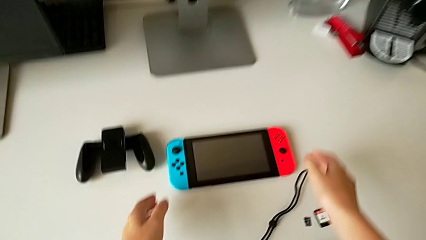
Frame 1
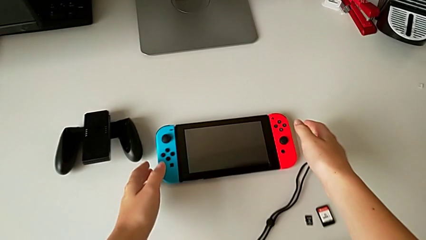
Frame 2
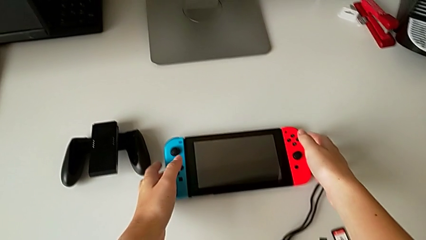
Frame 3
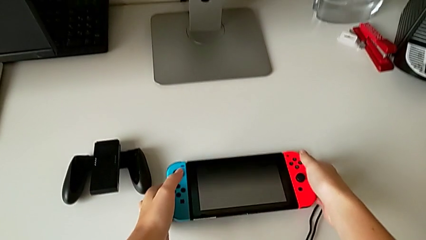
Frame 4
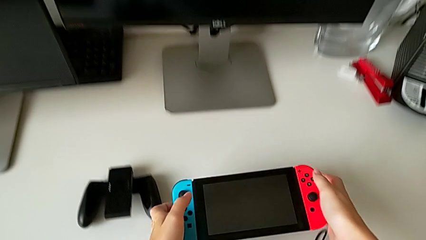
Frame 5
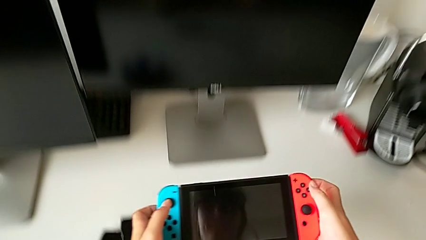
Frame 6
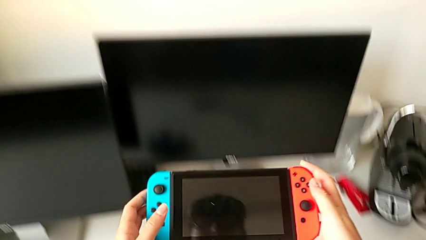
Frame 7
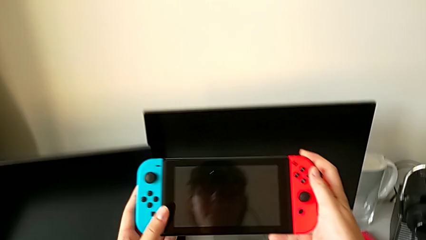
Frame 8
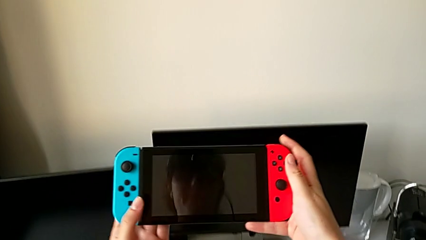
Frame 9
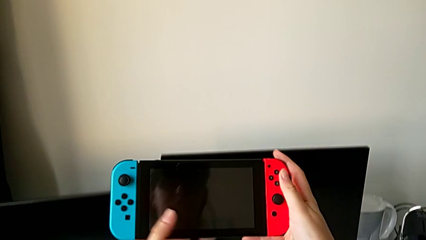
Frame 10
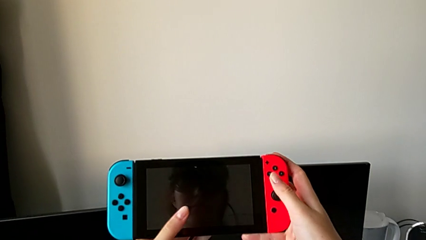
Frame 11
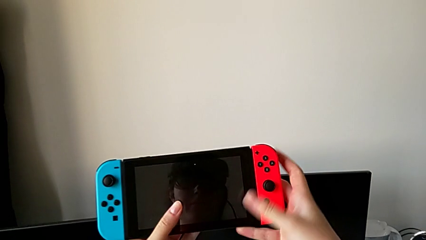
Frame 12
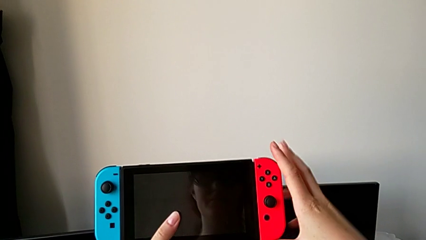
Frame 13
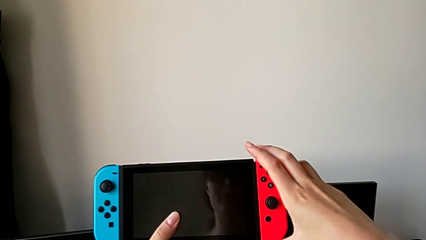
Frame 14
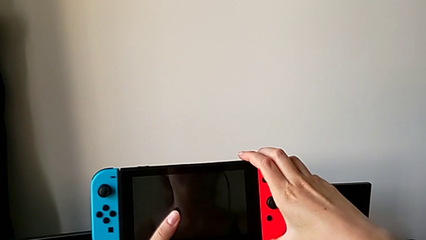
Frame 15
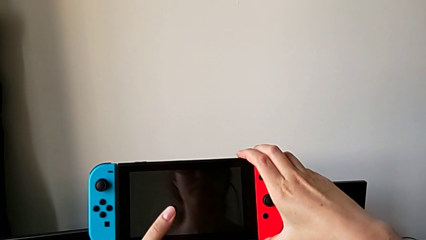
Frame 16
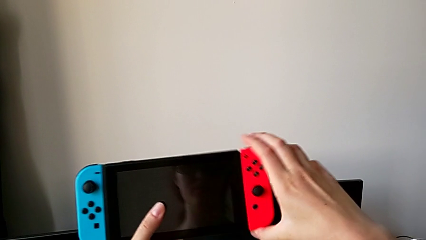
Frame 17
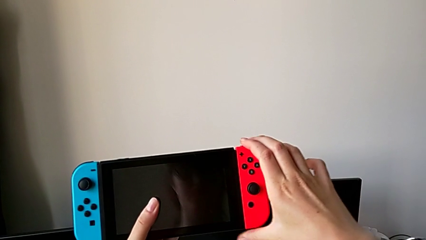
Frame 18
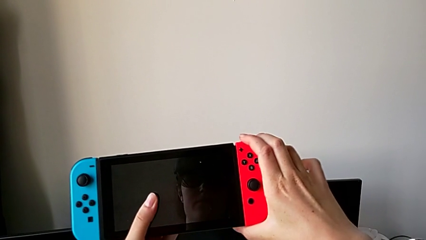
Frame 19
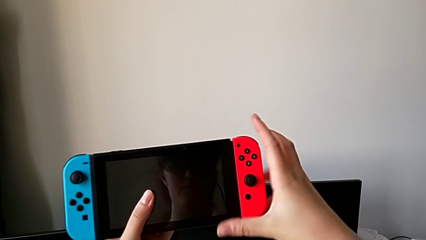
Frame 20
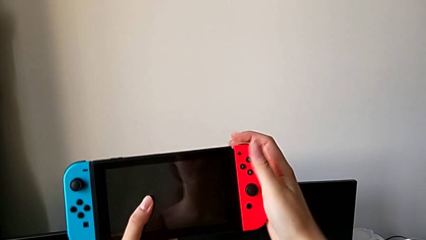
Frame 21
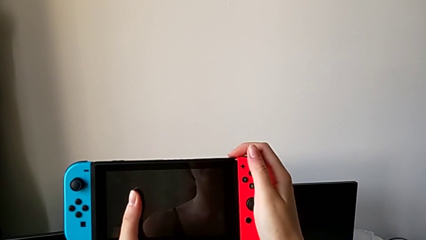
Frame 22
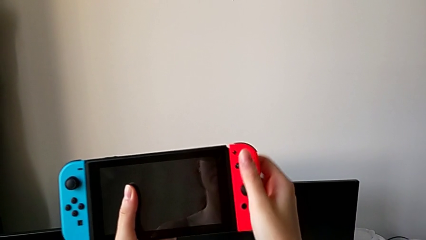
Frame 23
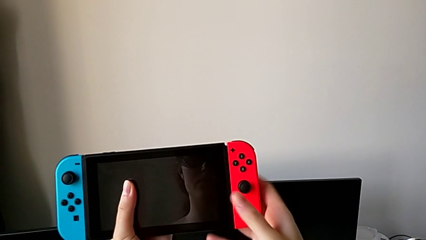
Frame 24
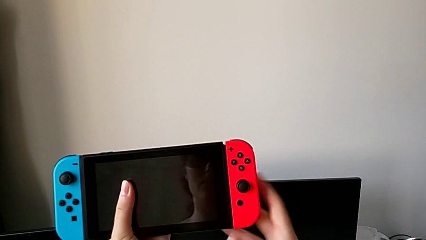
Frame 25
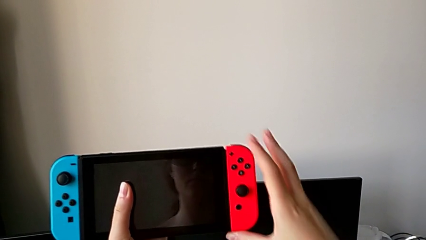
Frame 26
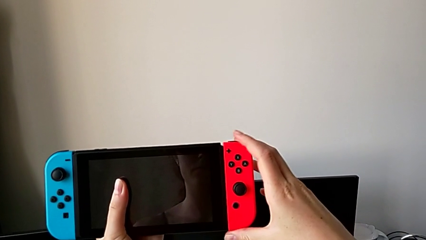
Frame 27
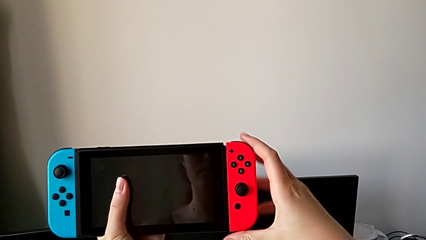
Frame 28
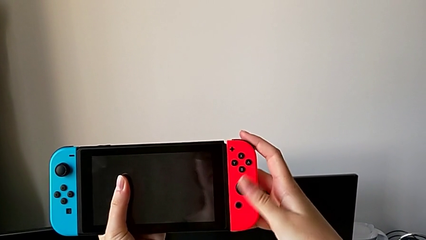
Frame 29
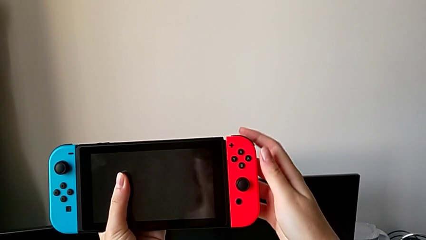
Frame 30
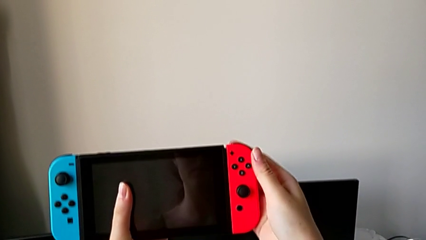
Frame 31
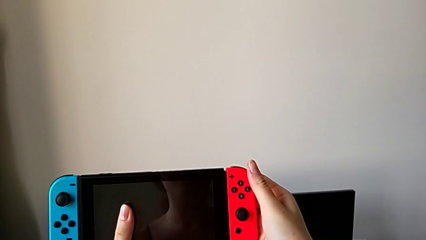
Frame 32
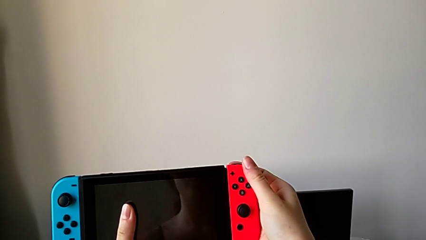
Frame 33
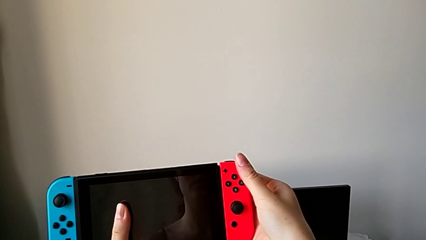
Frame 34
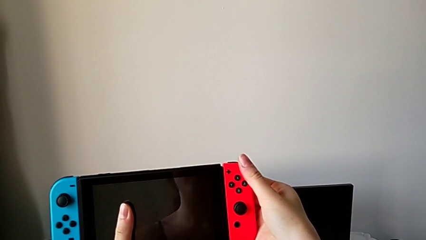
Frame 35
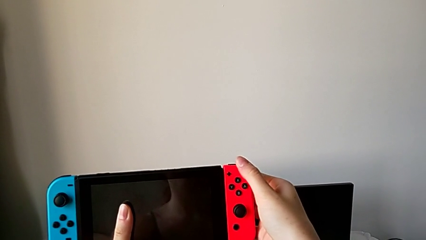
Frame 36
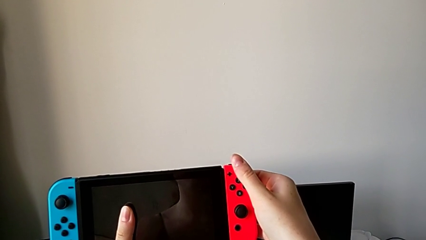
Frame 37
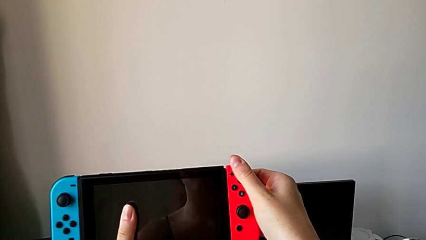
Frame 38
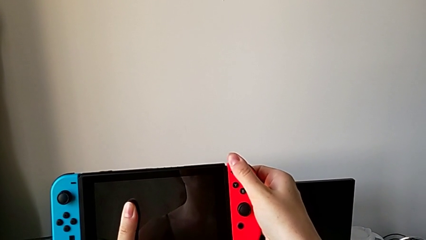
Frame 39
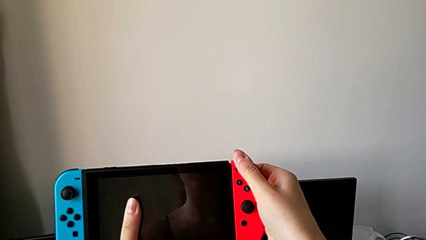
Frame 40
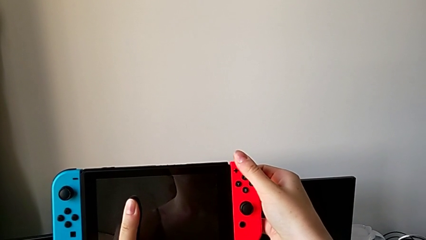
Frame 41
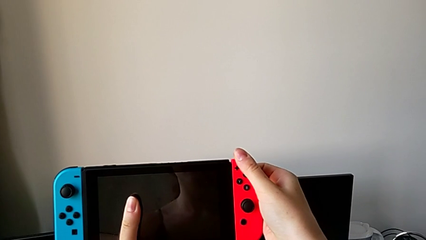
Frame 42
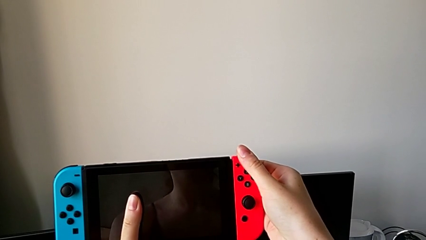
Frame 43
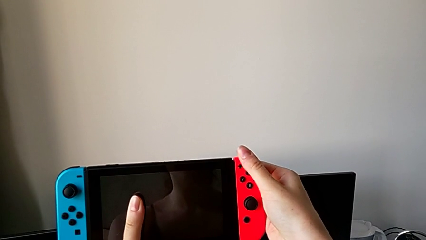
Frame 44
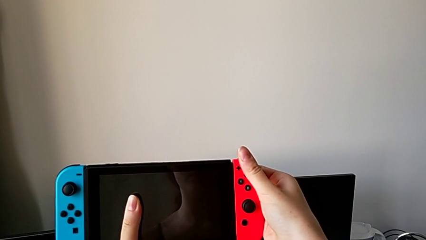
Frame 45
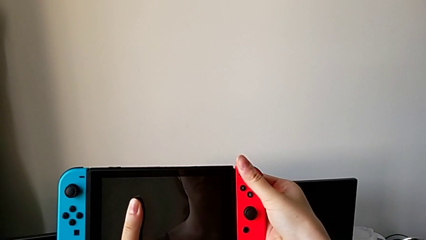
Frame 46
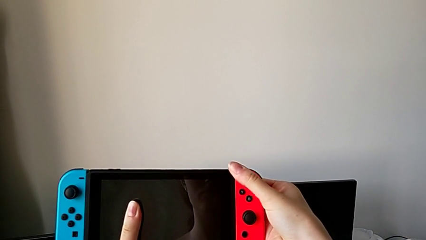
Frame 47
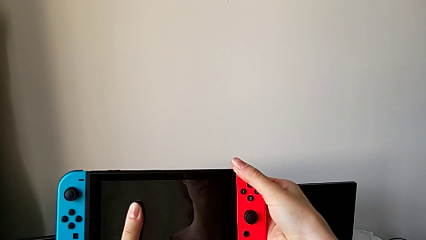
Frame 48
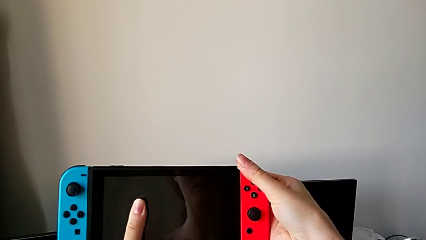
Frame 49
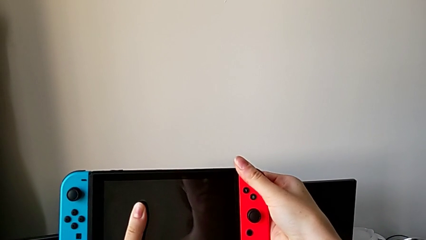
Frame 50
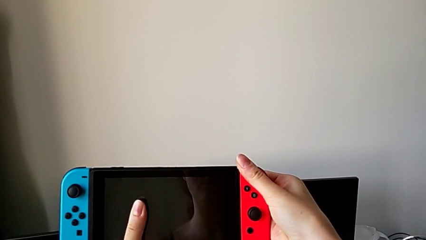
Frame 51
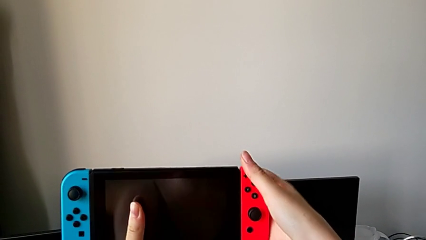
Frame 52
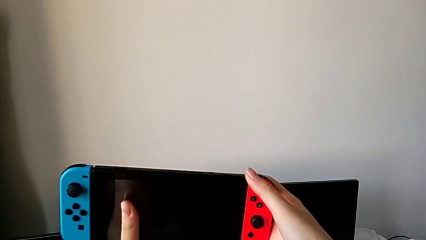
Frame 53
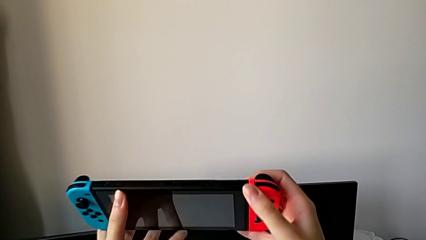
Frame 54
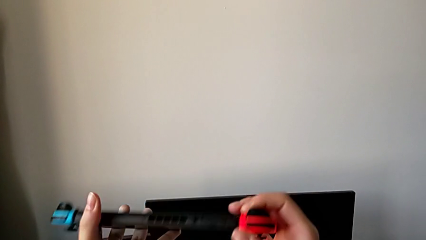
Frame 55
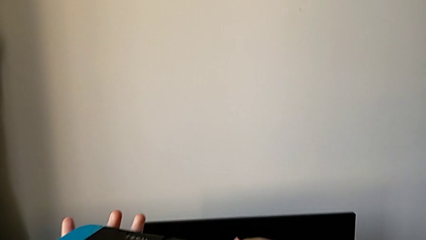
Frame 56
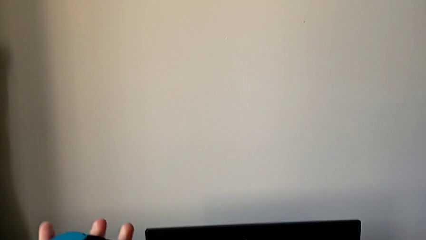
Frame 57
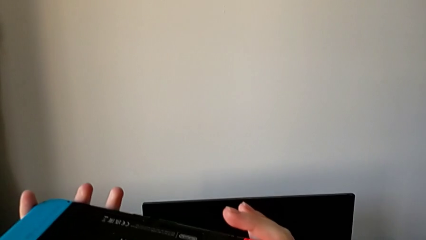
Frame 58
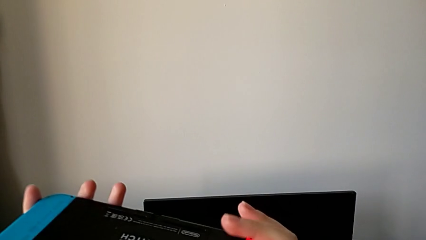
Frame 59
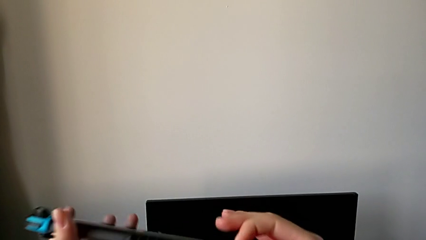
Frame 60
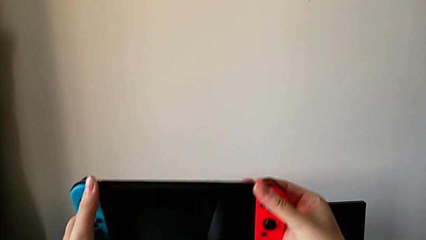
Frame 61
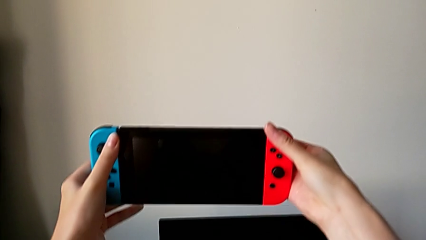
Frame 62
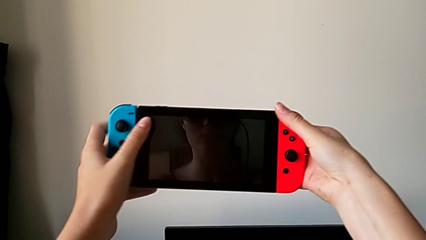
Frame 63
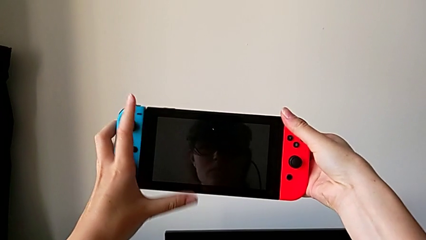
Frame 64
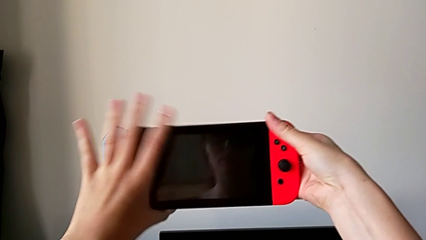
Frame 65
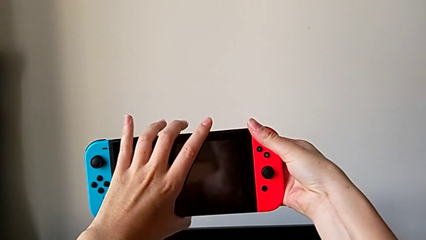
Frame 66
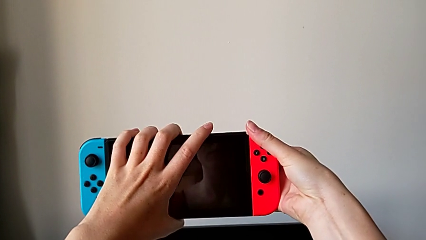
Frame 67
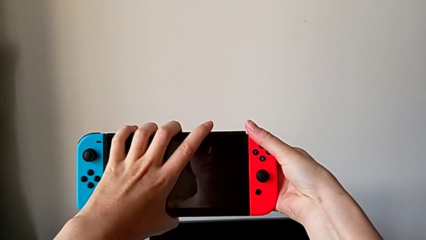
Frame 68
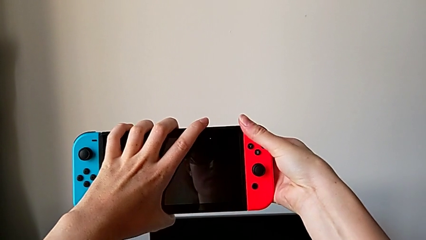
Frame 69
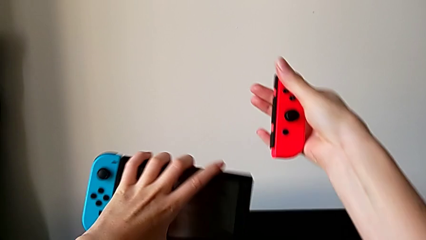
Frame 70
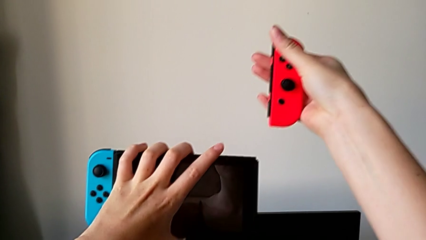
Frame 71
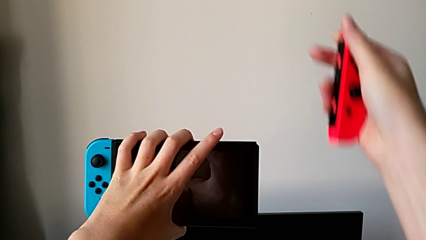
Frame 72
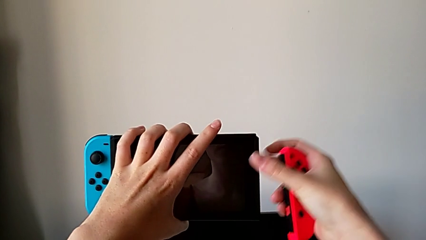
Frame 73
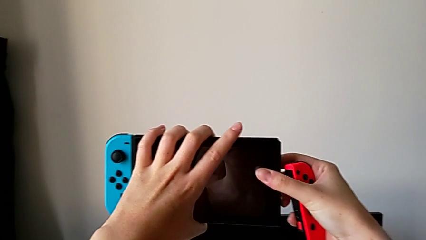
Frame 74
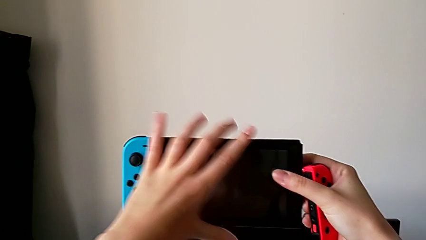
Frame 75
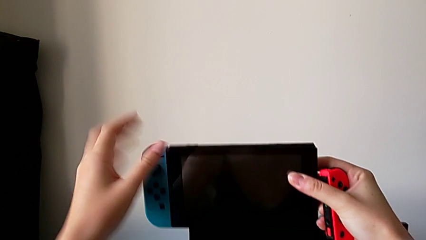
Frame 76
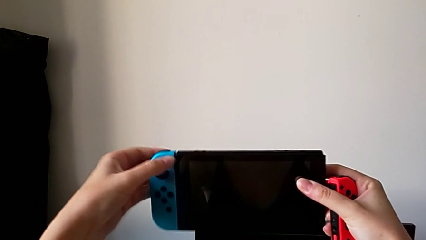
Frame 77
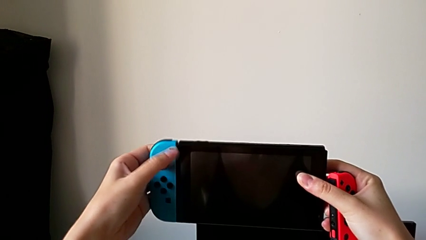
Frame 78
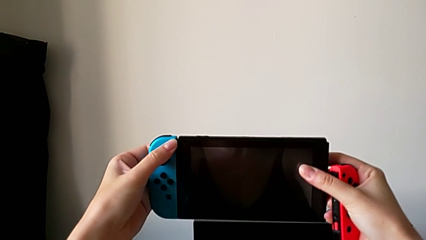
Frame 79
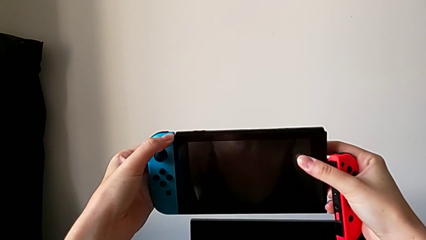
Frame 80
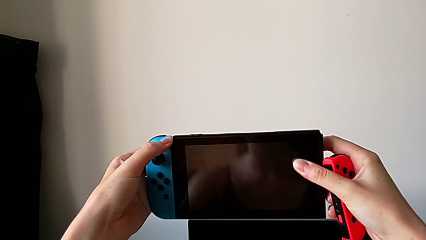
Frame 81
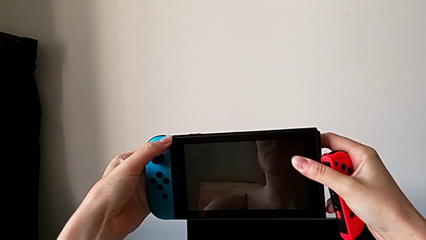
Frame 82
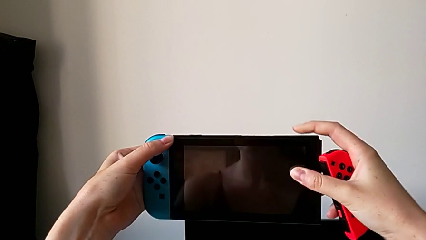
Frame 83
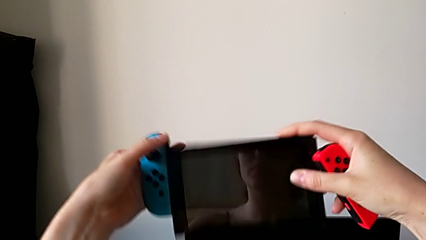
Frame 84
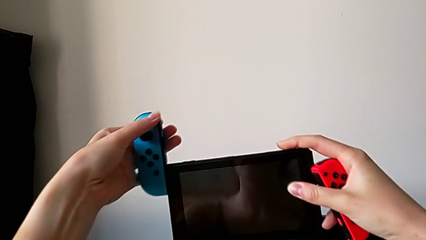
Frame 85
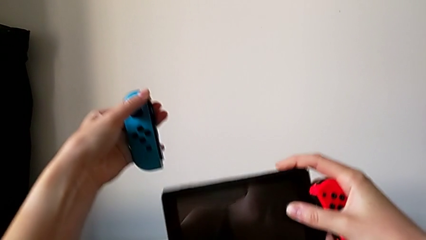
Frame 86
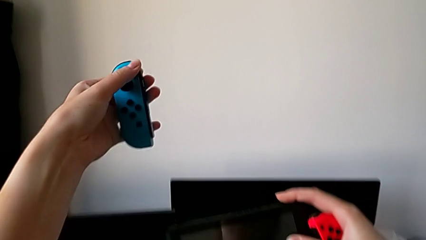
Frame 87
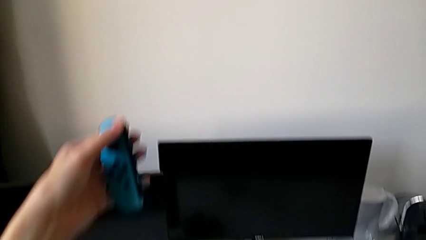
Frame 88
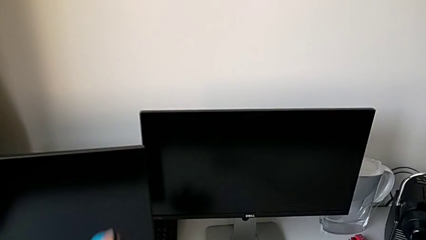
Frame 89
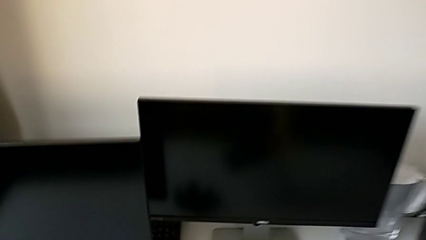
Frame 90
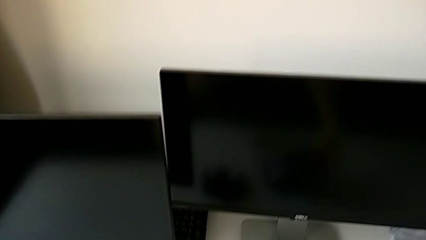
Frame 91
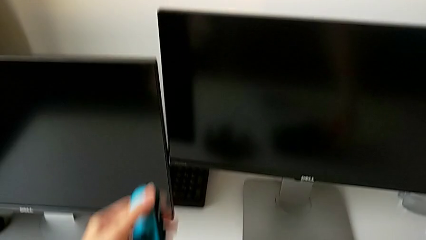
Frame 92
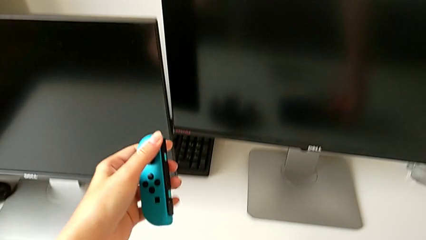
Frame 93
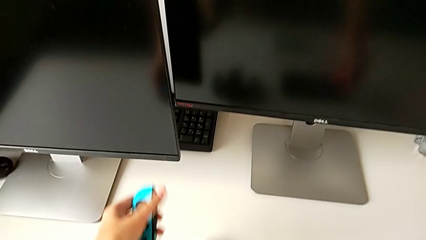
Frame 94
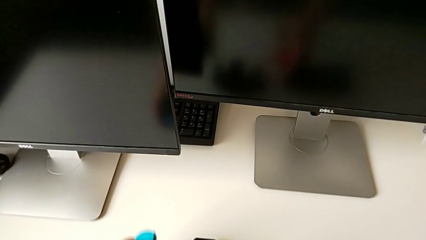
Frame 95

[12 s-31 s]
The camera wearer is changing the Nintendo Switch handheld mode to a comfort grip. They grab the Nintendo Switch, press the back button, withdraw the right Joy-Con controller and withdraw the left Joy-Con controller.
